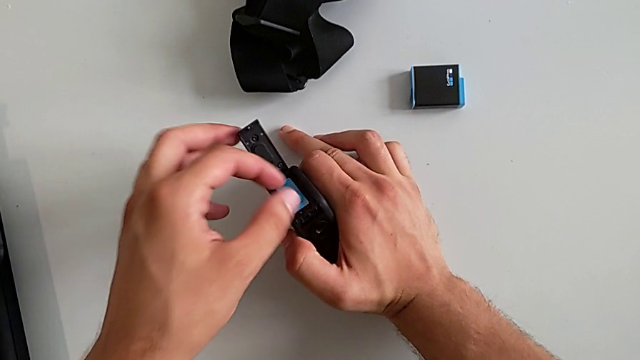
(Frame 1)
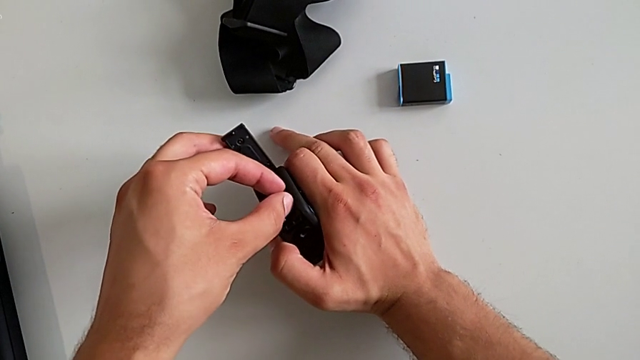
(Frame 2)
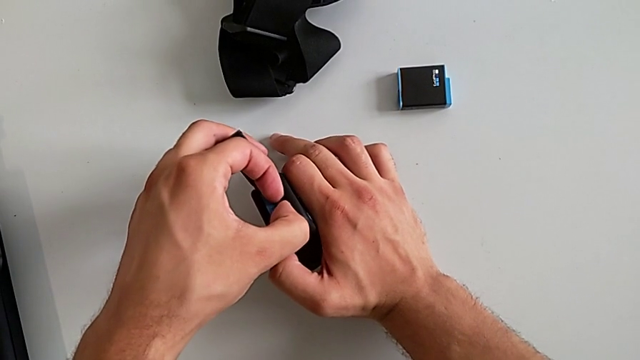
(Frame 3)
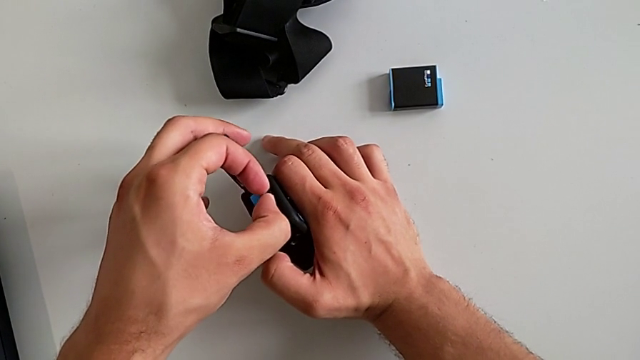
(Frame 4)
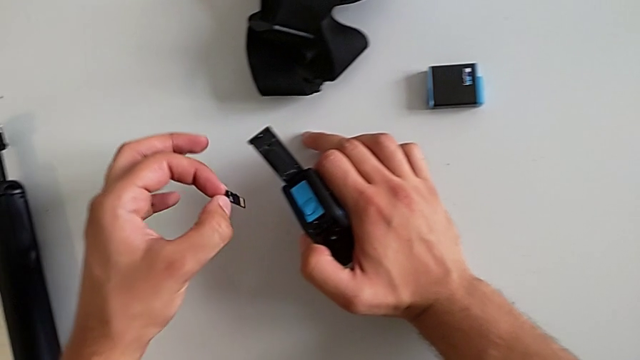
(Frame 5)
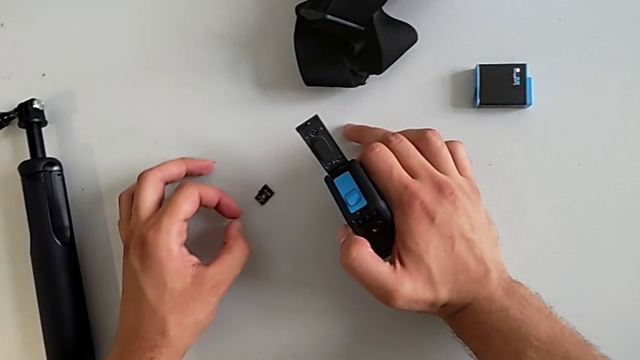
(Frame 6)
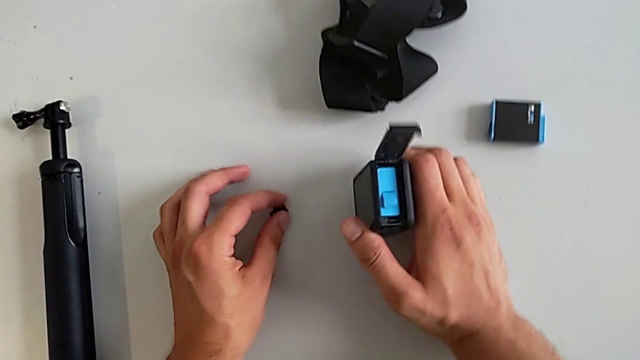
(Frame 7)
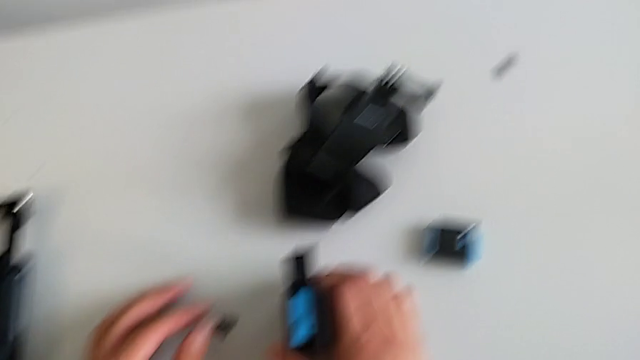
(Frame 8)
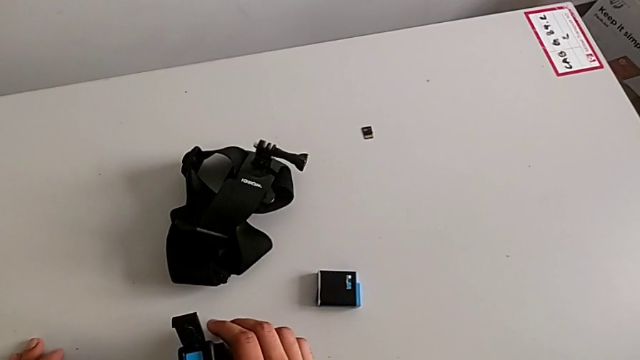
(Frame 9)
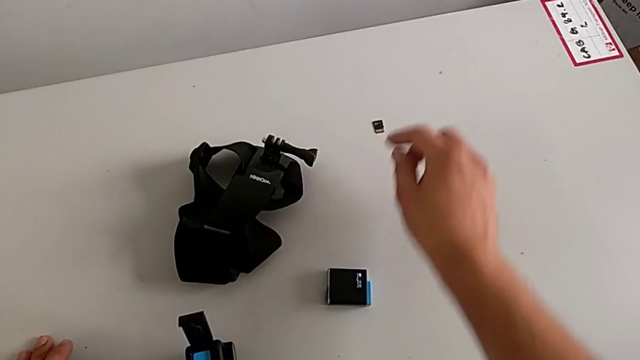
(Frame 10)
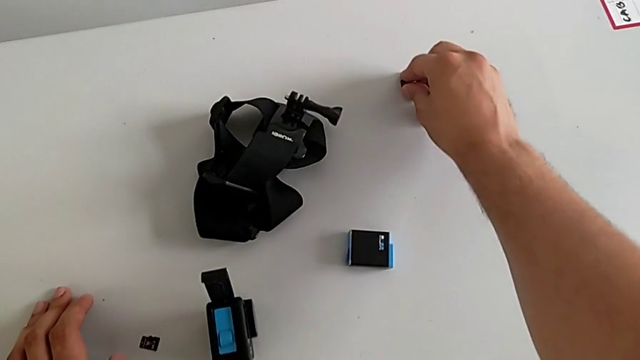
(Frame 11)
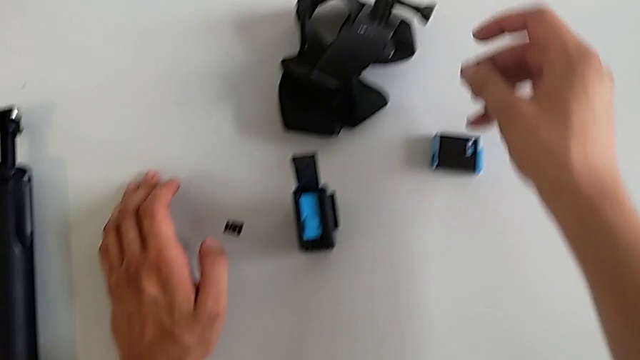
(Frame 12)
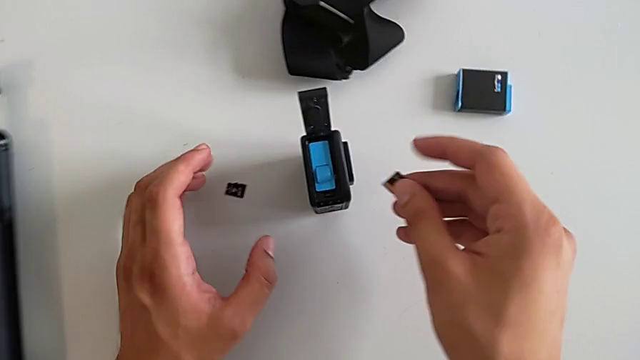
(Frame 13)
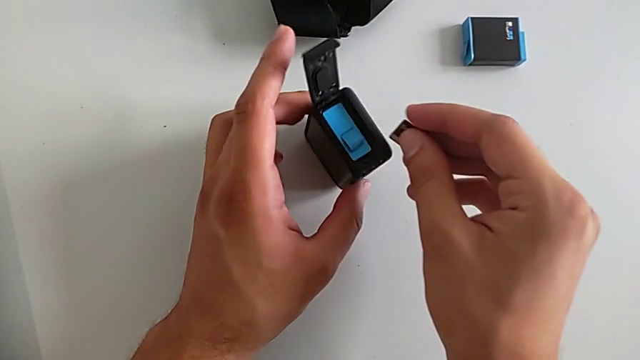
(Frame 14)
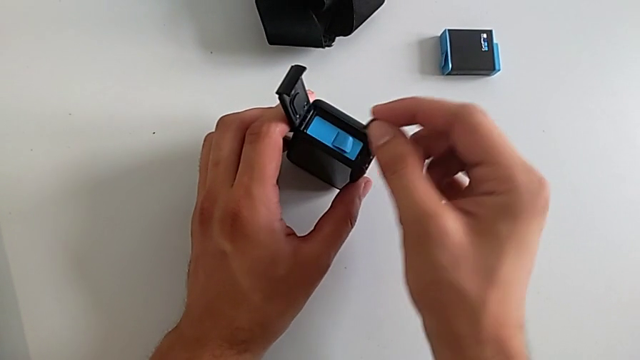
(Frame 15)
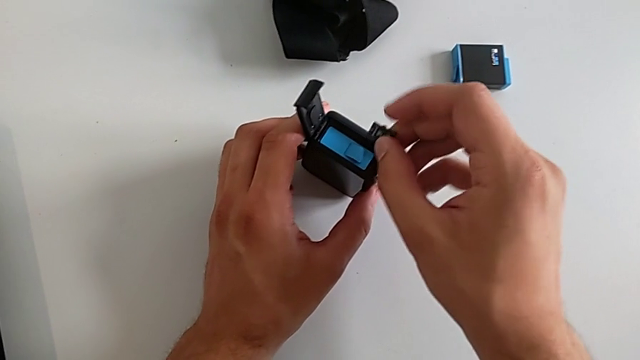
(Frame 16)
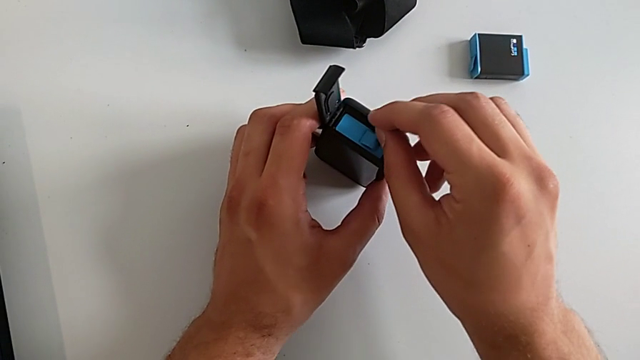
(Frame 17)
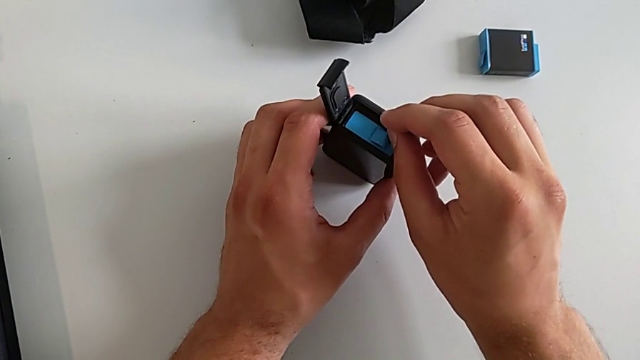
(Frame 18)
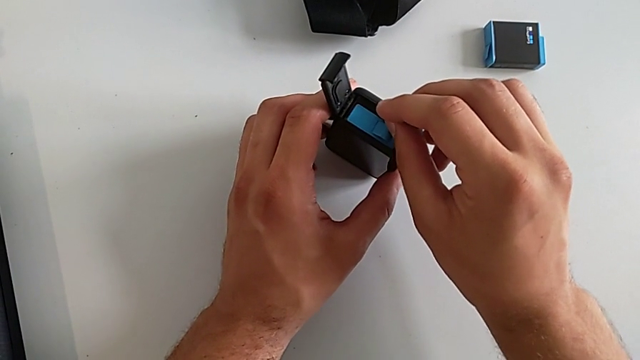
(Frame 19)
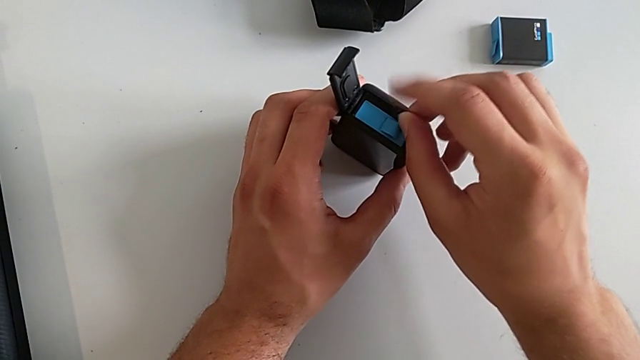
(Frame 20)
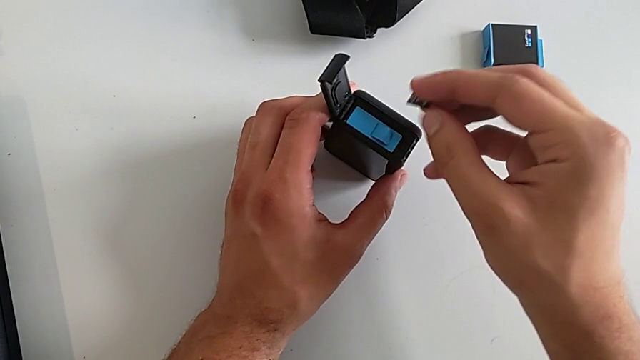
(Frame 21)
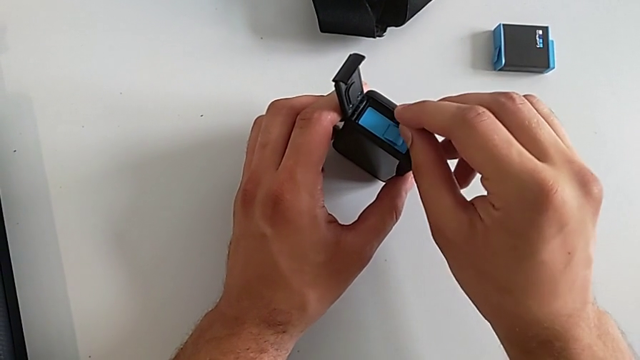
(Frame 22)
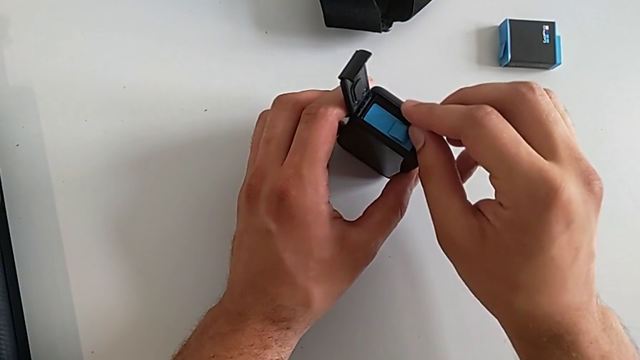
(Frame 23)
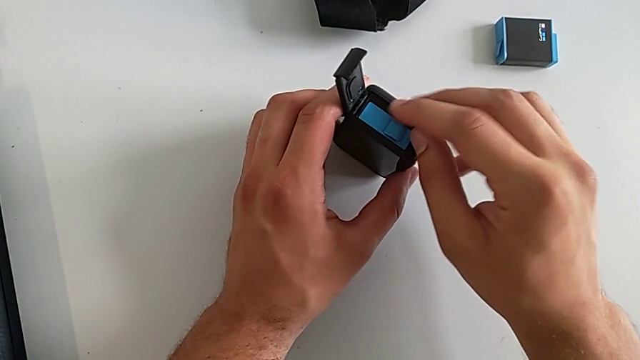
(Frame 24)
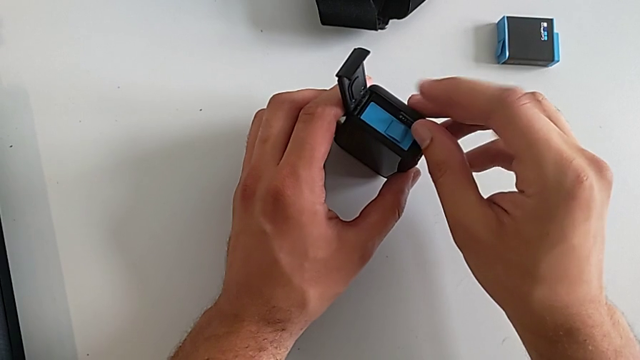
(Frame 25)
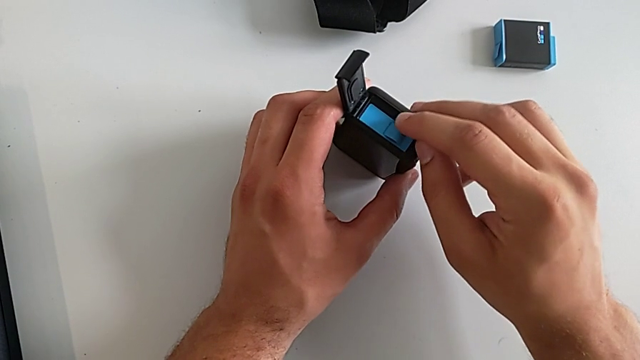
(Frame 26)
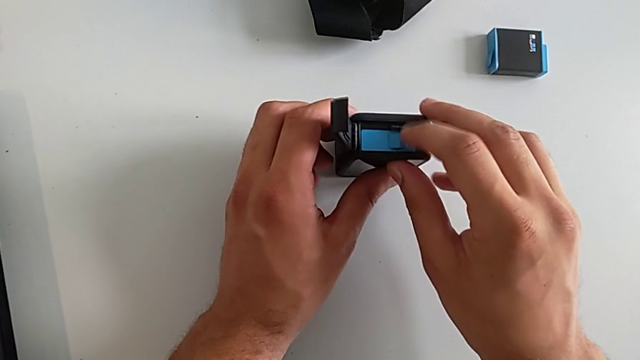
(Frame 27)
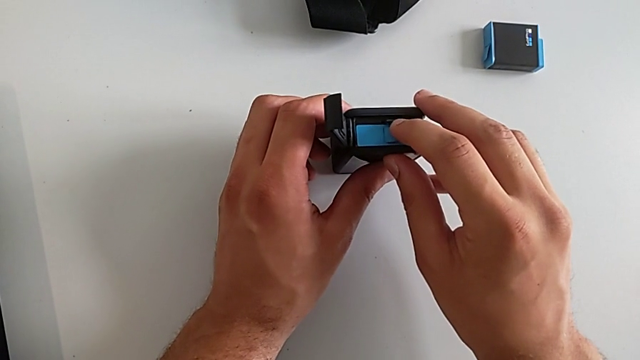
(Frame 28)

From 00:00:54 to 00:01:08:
The camera wearer is exchanging an SD card. They grab the old SD card, withdraw it, place it, grab the new SD card, grab the new GoPro, align the new SD card and push it.

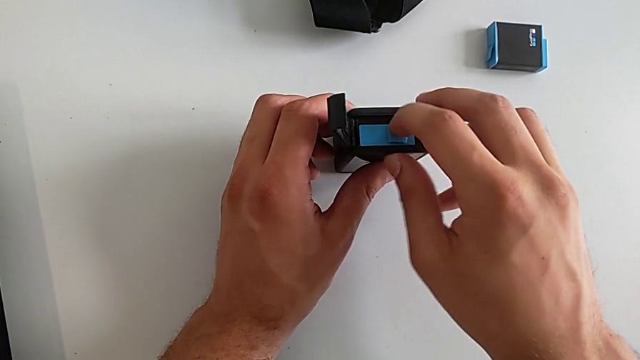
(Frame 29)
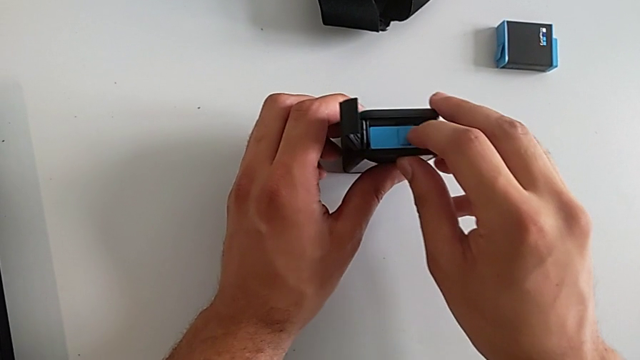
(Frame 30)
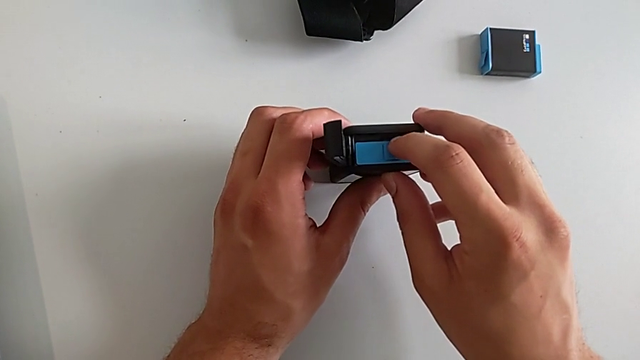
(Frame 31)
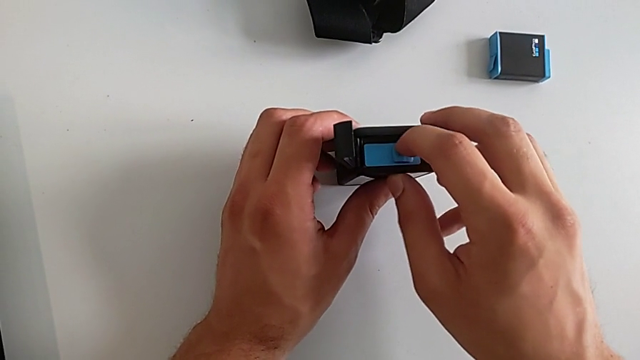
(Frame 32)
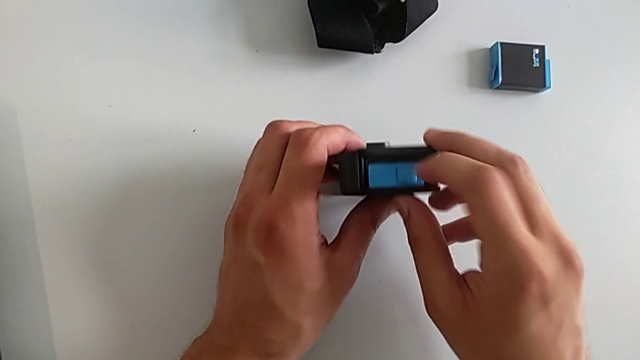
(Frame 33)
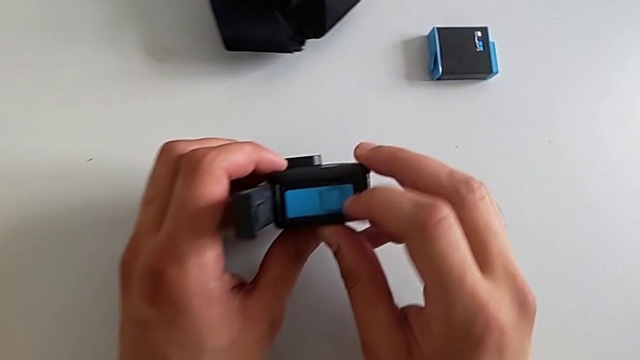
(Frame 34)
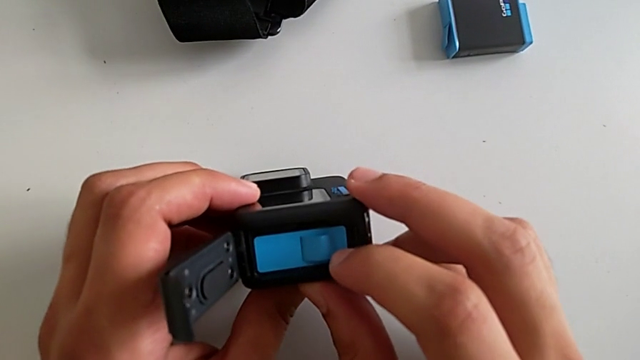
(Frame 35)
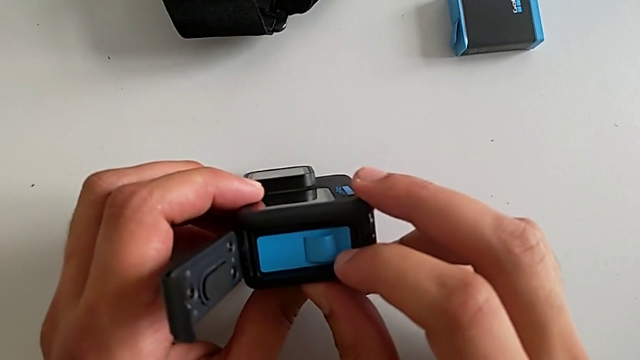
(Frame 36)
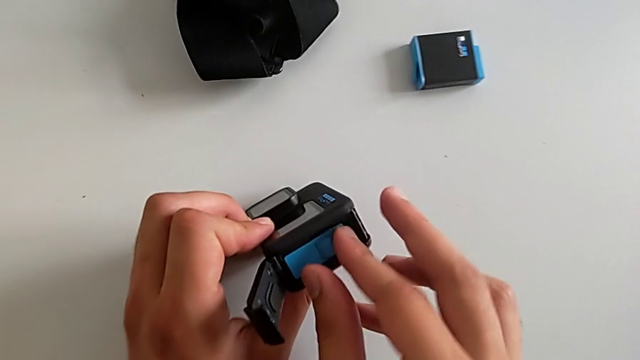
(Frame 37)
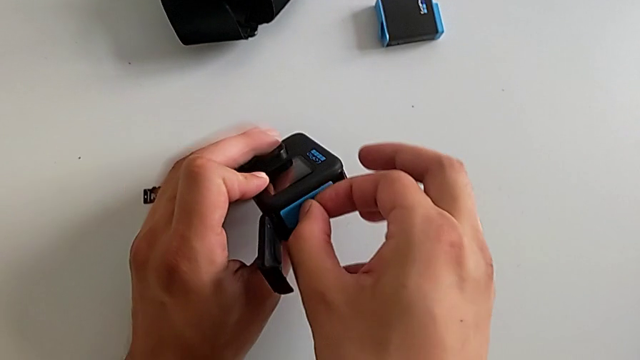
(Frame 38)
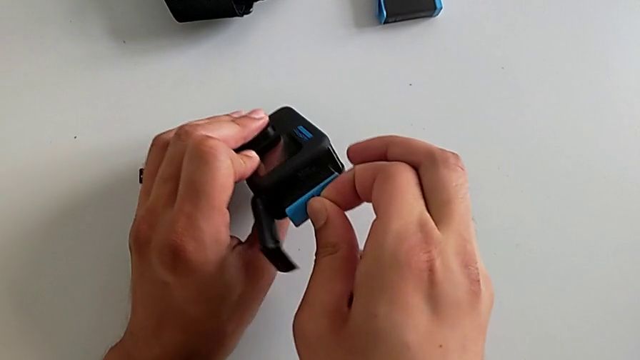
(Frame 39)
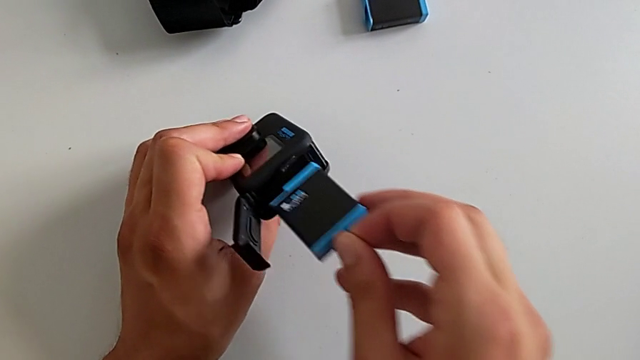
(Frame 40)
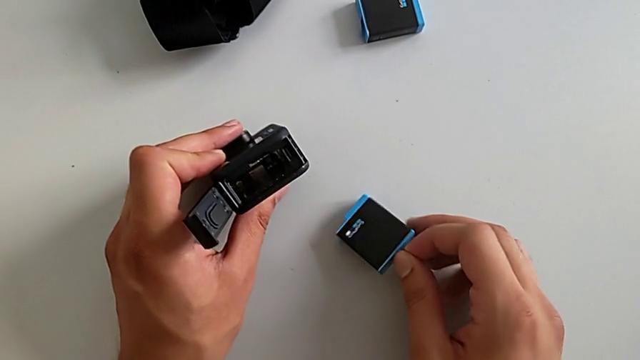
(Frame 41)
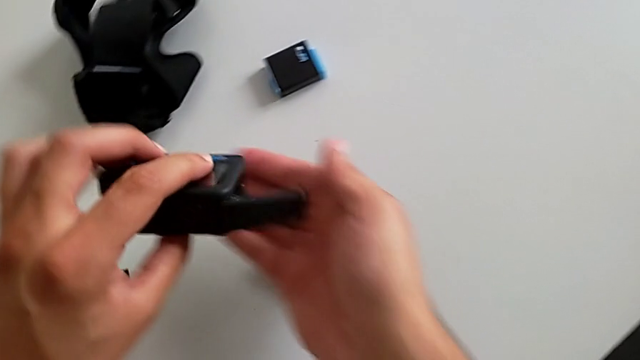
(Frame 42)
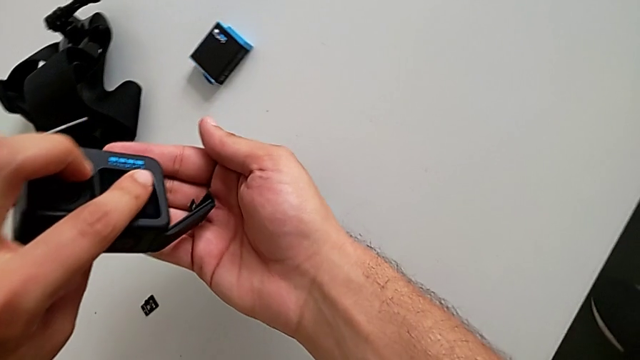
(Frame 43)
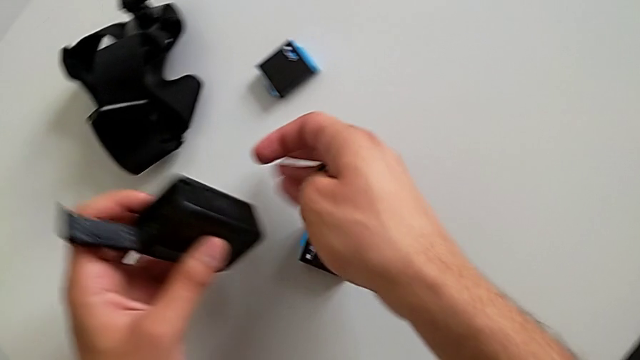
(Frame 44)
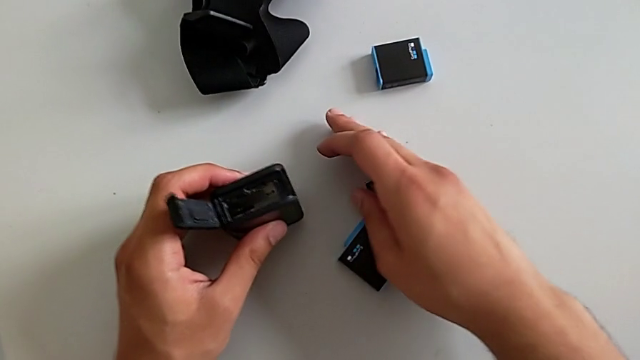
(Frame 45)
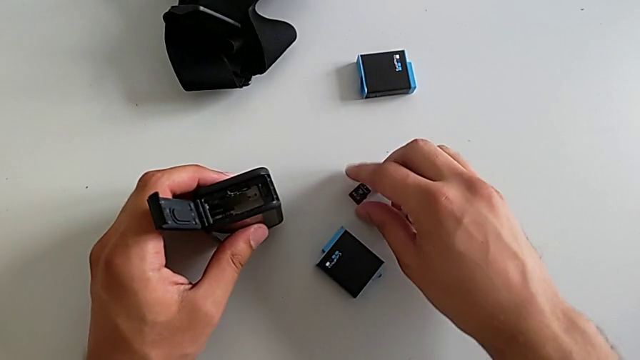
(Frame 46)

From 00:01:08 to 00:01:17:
The camera wearer is exchanging an SD card. They inspect the new SD card, withdraw the battery and withdraw the new SD card.
